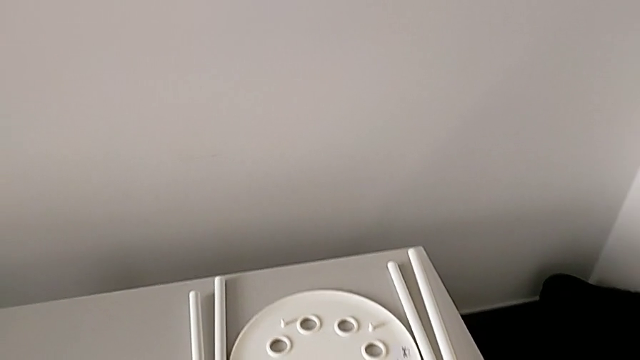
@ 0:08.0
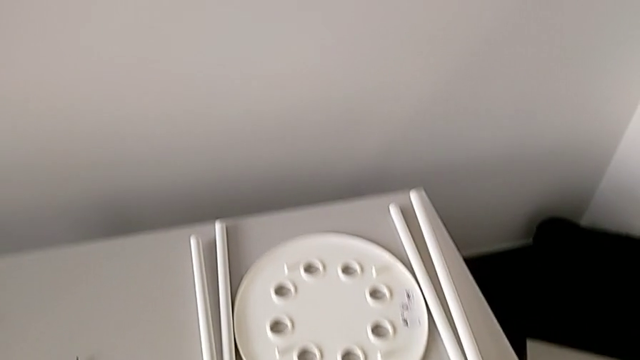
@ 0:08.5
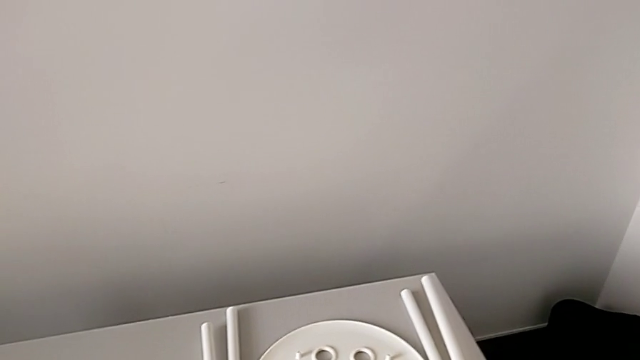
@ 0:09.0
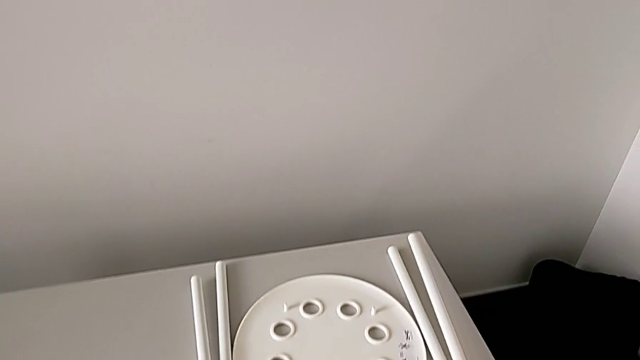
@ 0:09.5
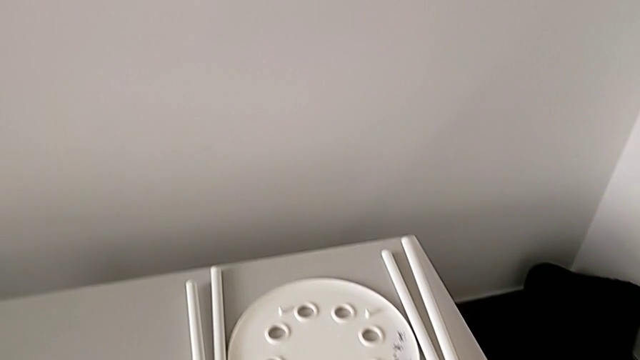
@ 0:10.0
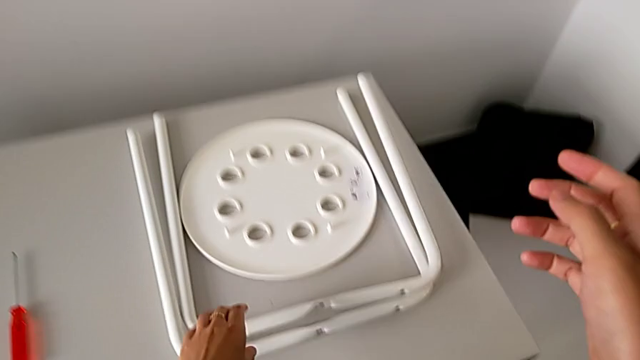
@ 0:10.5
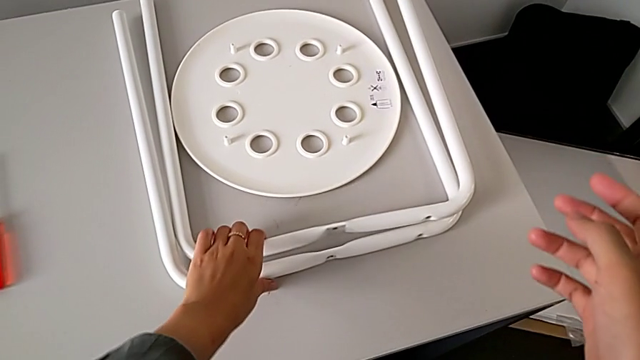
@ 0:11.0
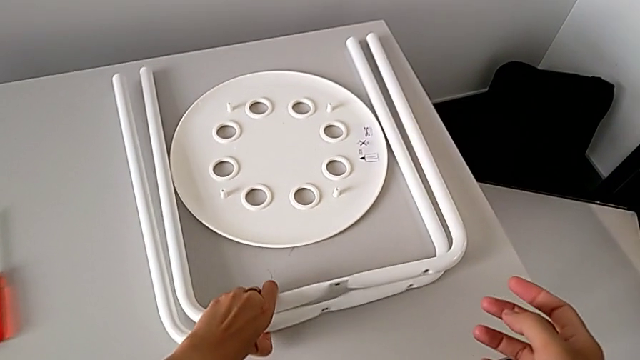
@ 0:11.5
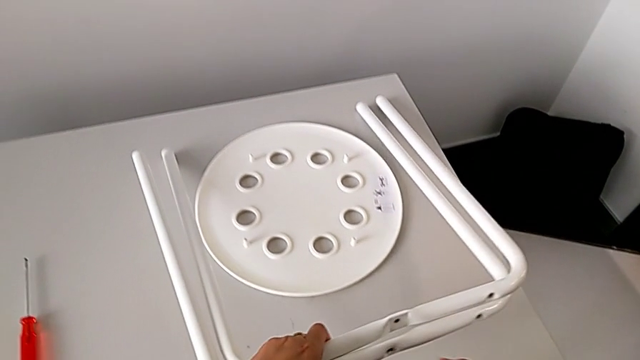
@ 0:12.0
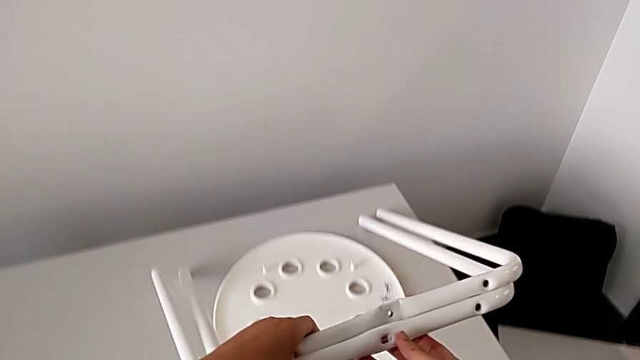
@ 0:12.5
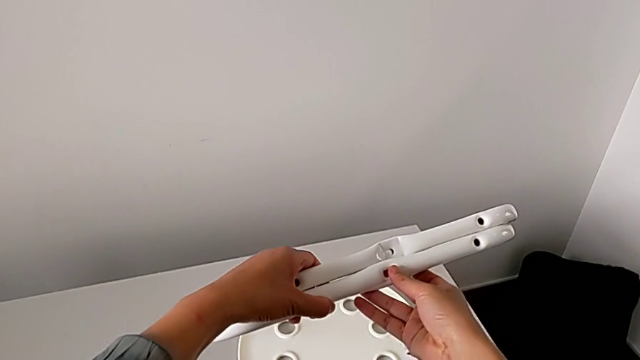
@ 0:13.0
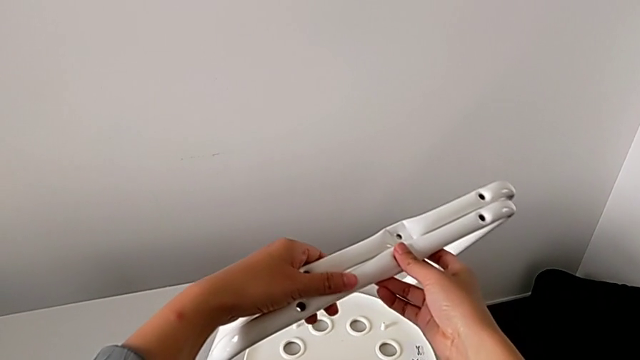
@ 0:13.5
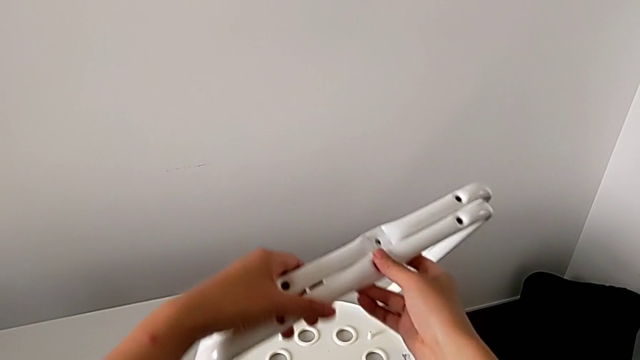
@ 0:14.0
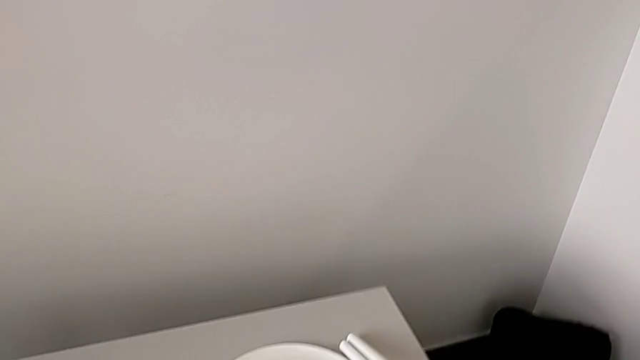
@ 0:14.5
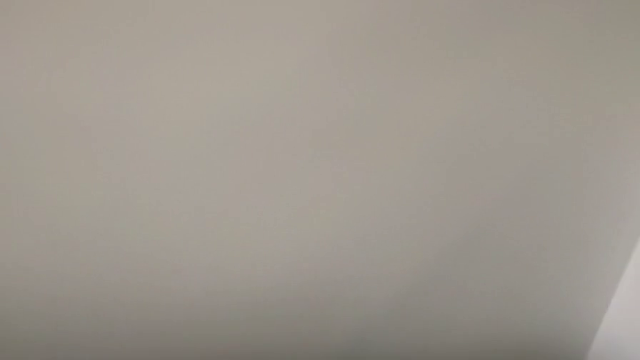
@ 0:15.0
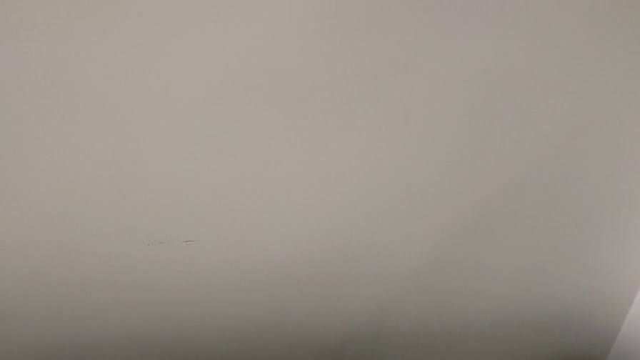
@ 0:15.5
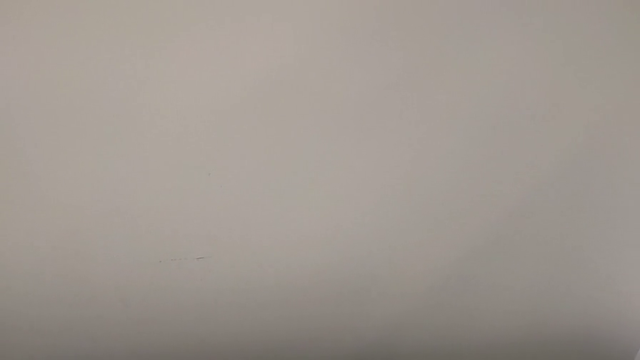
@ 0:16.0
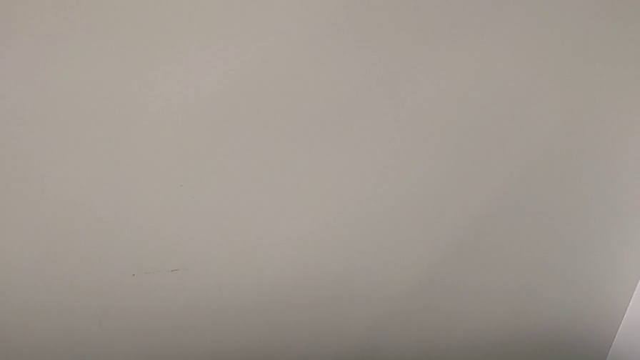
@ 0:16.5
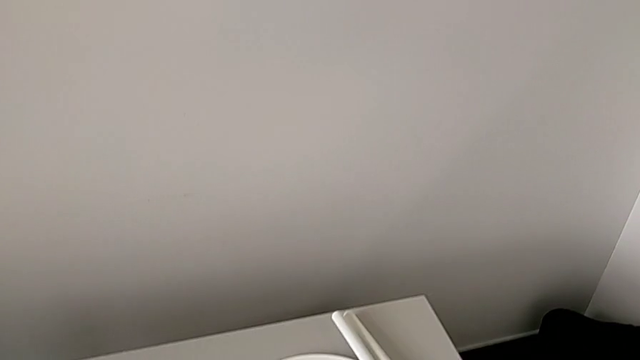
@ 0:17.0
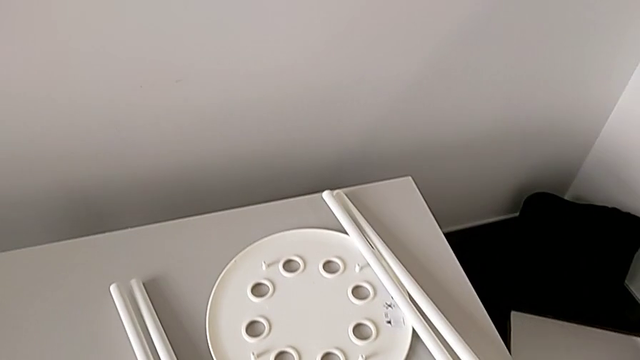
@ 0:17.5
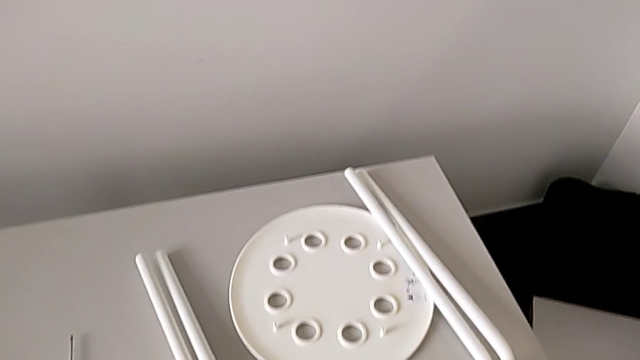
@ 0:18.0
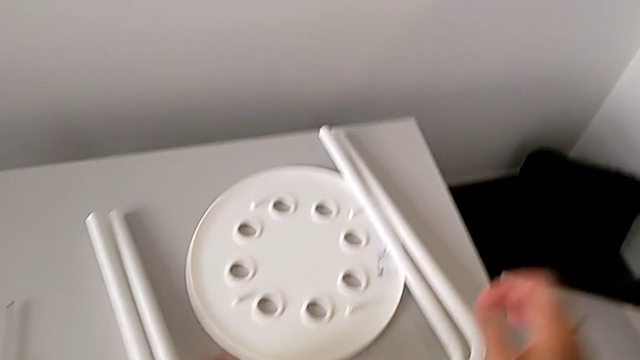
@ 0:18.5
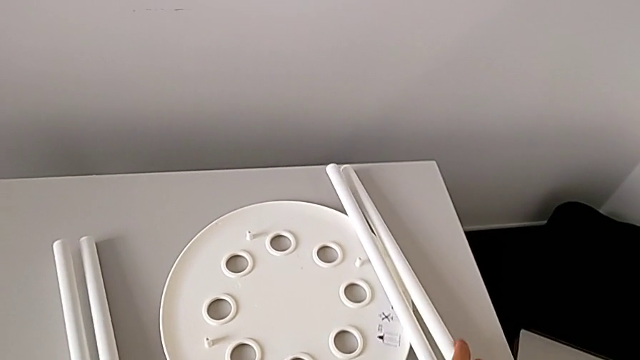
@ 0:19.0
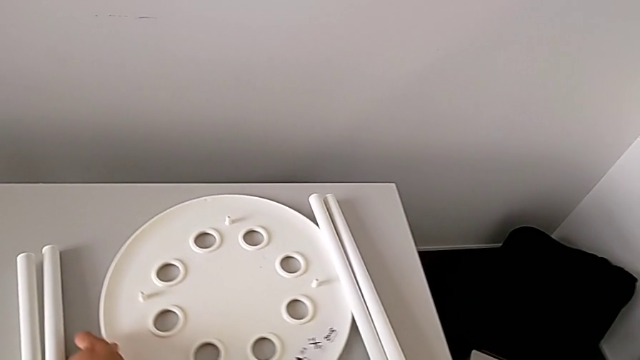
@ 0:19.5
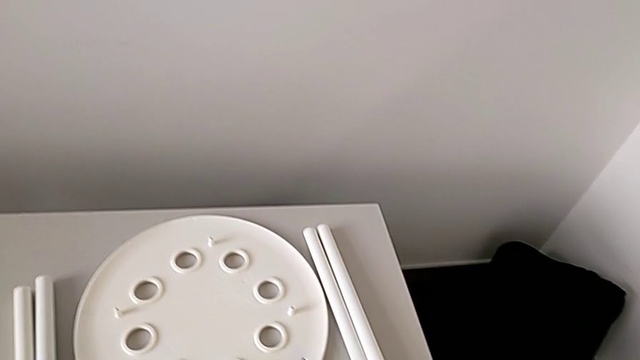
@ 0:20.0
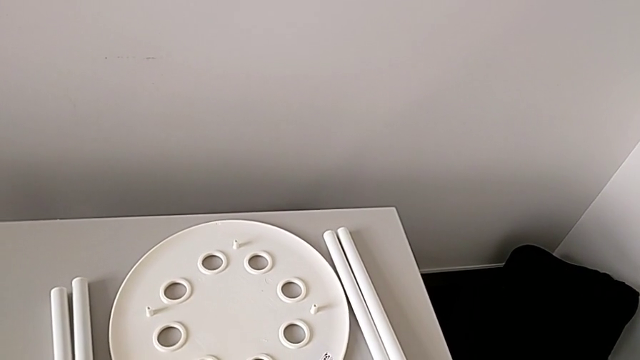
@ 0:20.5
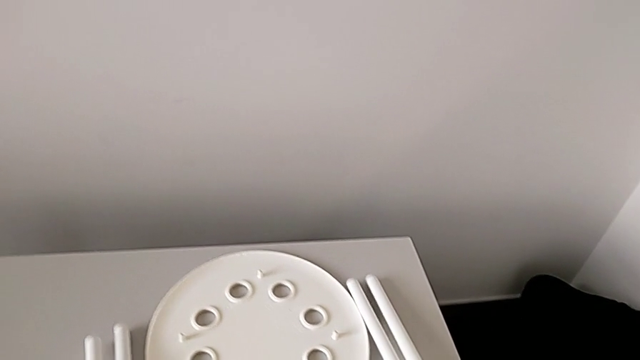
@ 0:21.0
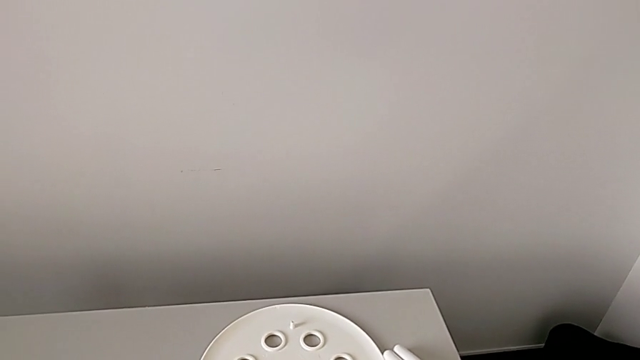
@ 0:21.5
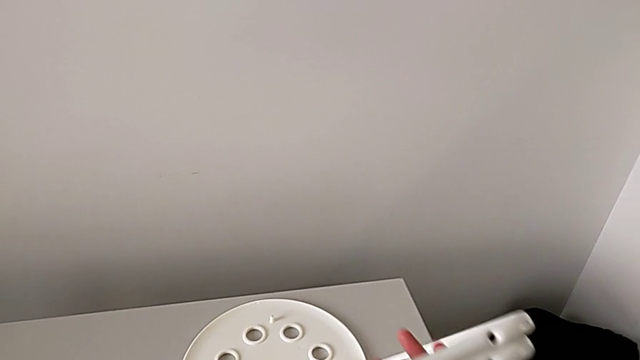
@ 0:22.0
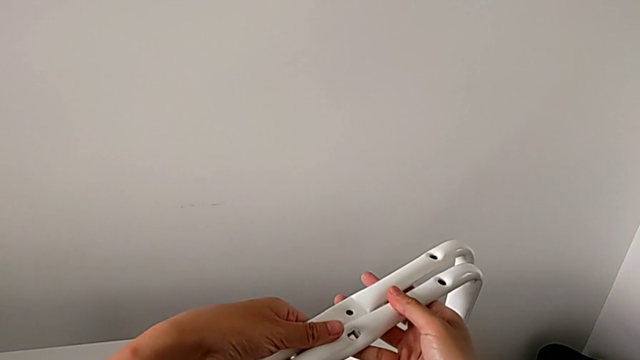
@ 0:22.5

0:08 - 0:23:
The camera wearer is assembling the legs. They approach the leg, grab it, lift it and wrongly place it. They approach the leg, slide the seat with the left hand, grab the leg with the right hand and lift it.

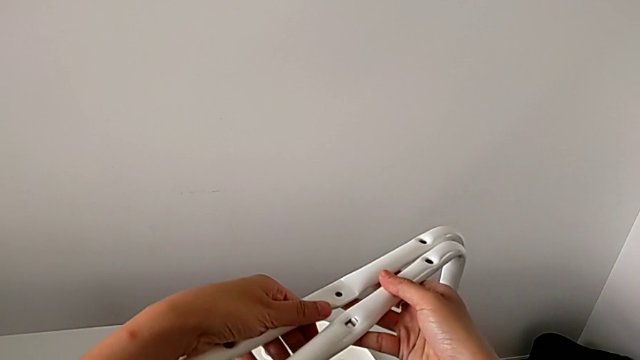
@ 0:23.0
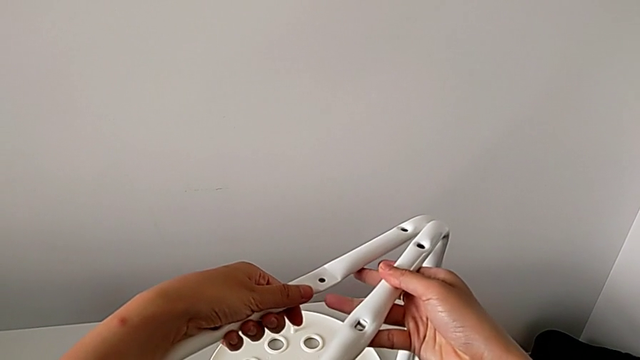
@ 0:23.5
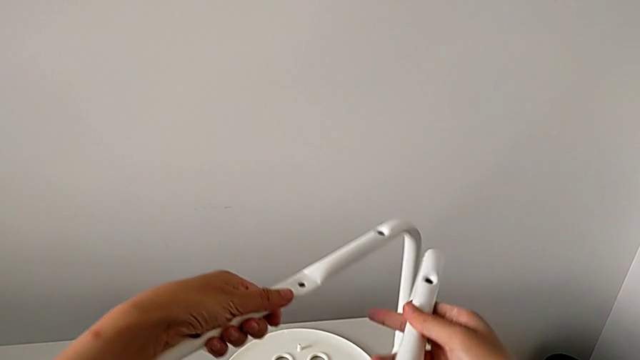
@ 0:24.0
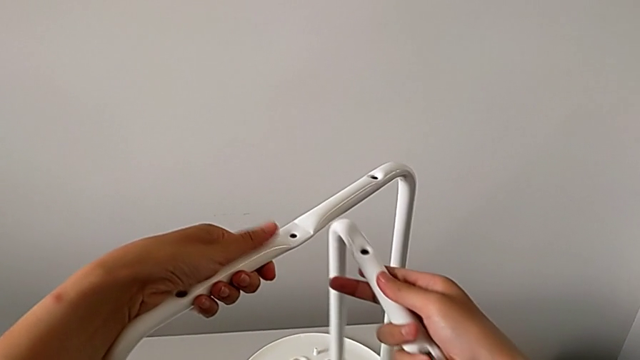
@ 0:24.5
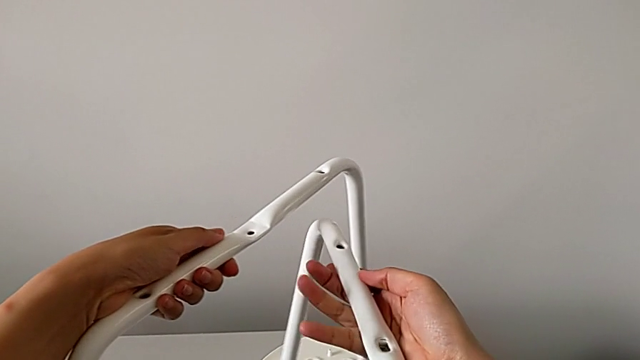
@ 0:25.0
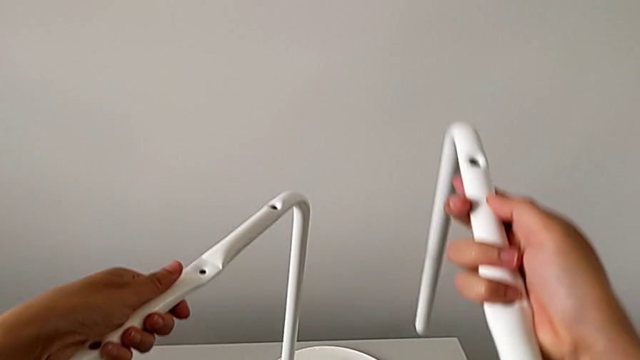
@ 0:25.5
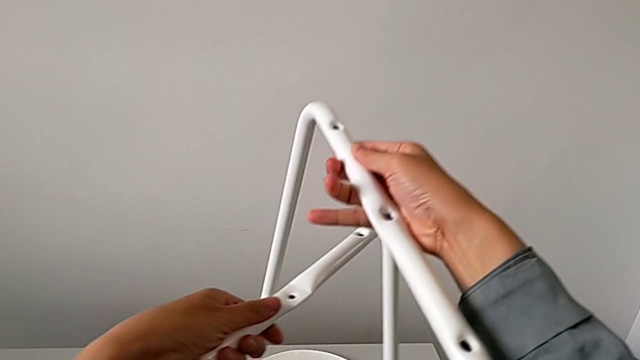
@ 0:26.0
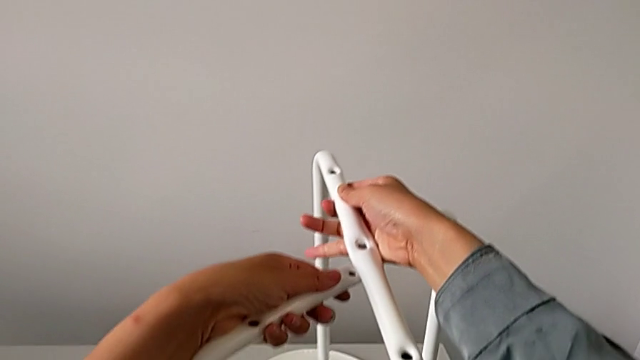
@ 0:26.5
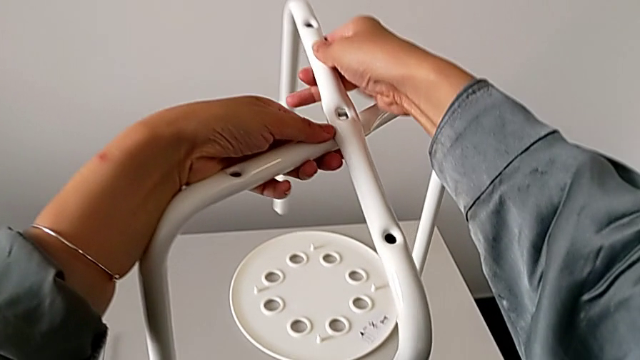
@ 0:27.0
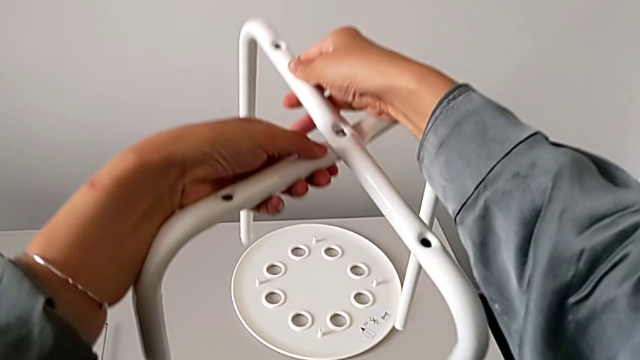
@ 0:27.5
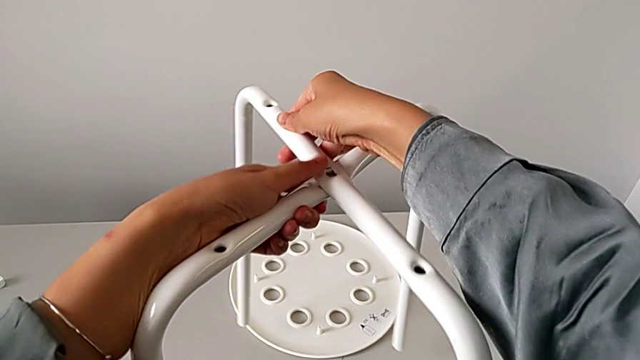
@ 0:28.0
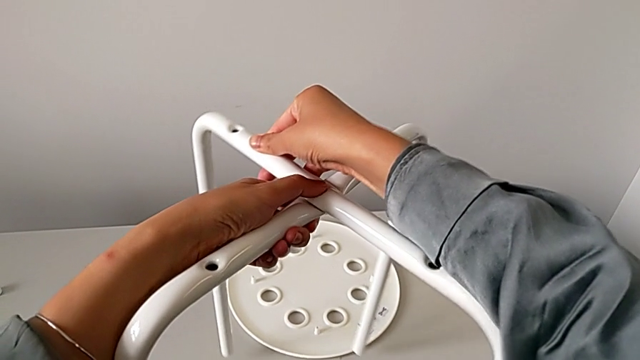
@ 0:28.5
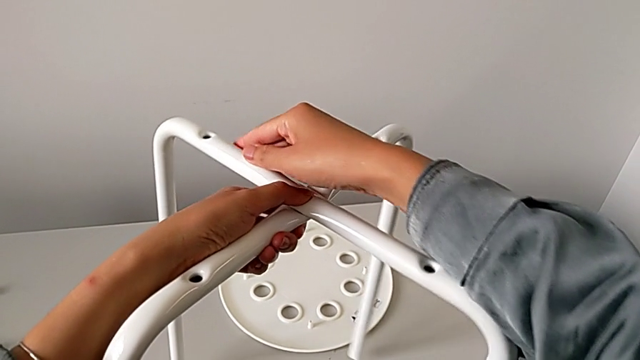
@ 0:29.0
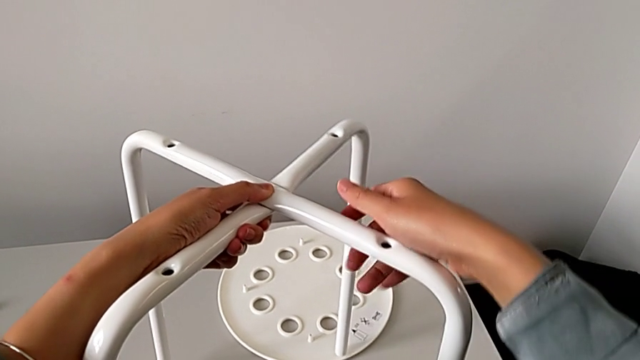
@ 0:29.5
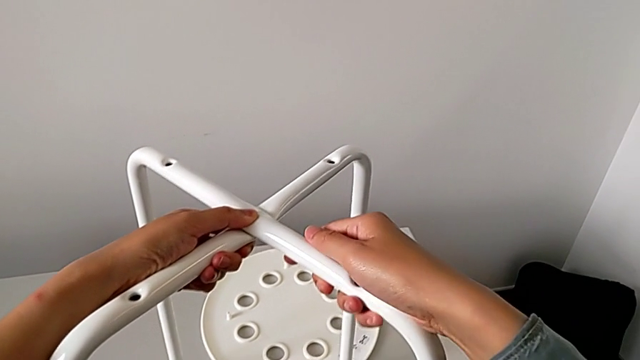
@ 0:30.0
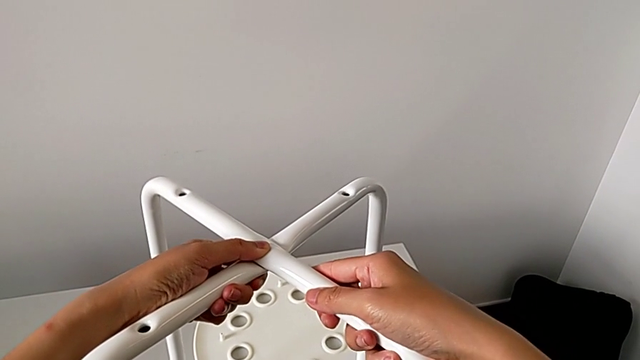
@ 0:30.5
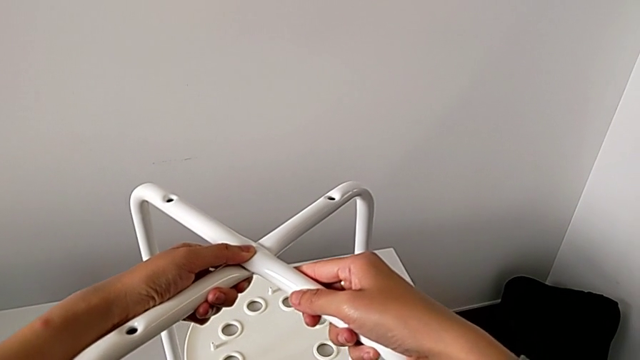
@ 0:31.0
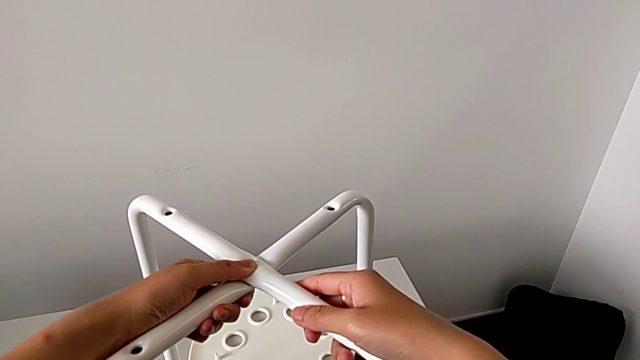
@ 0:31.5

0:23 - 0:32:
The camera wearer is assembling the legs. They wrongly lift the leg with the left hand, lift the leg with the right hand, align it and place it.
